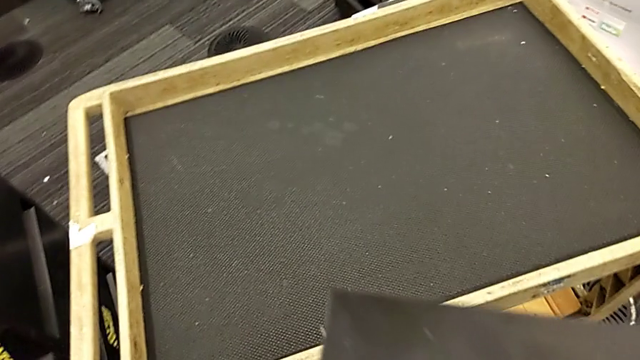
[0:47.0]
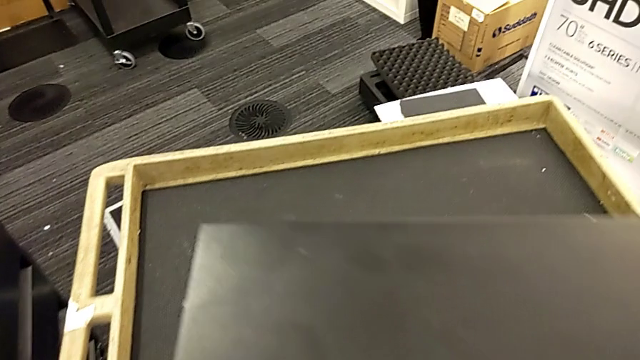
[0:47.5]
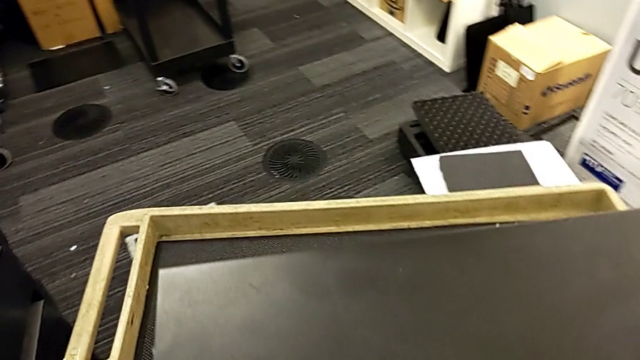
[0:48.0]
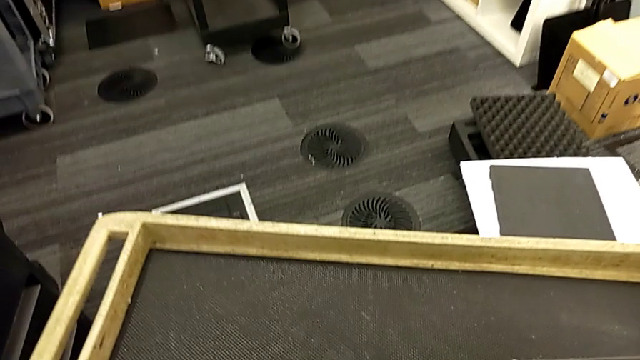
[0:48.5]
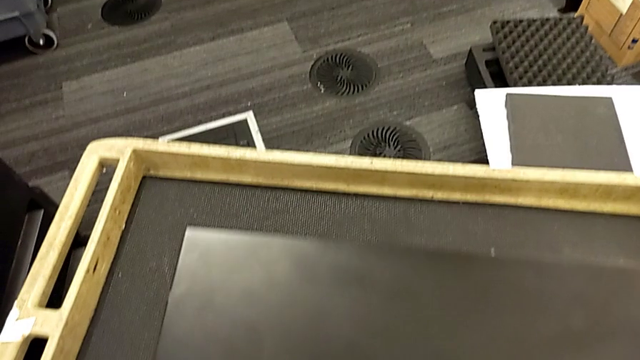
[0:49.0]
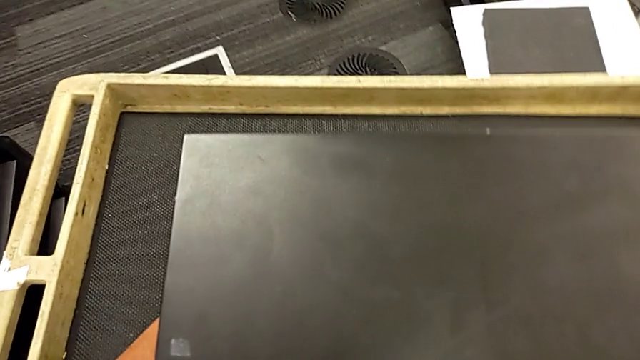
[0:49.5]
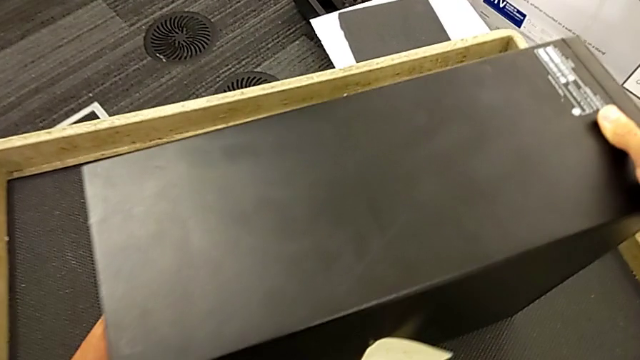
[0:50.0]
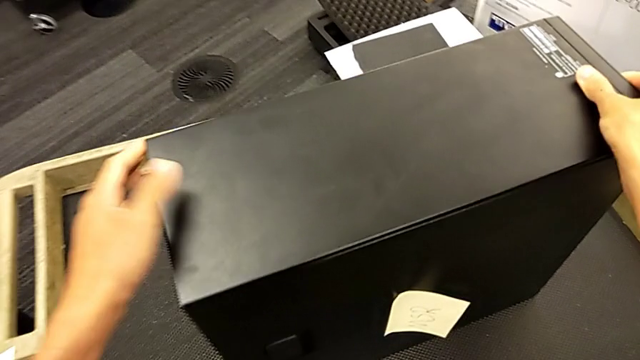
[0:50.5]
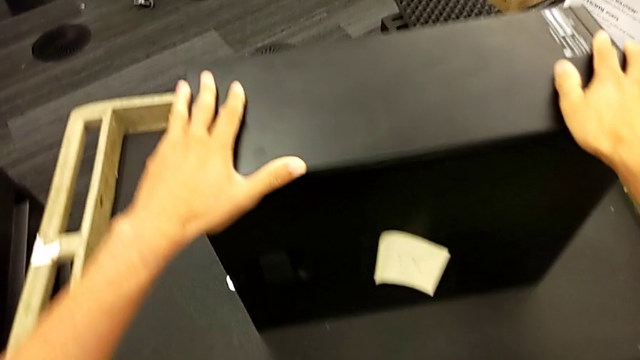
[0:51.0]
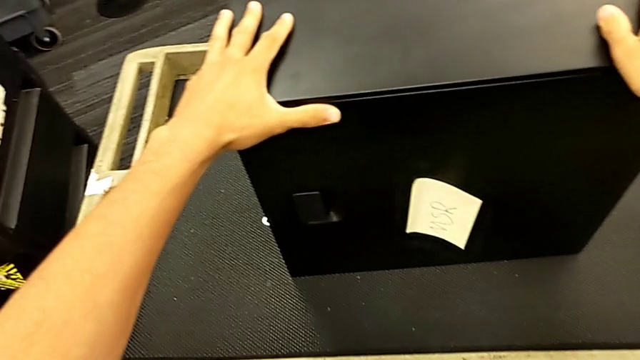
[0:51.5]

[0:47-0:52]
The camera wearer is placing the computer tower on the table. They place the computer tower twice.

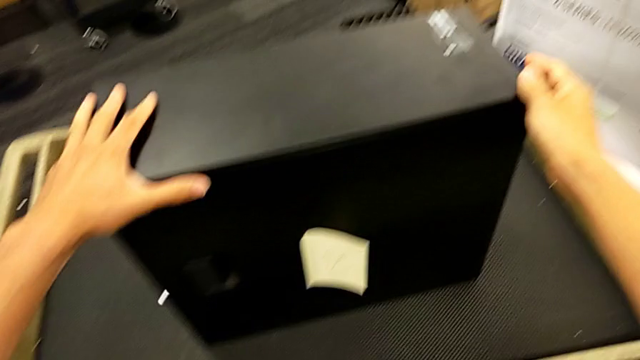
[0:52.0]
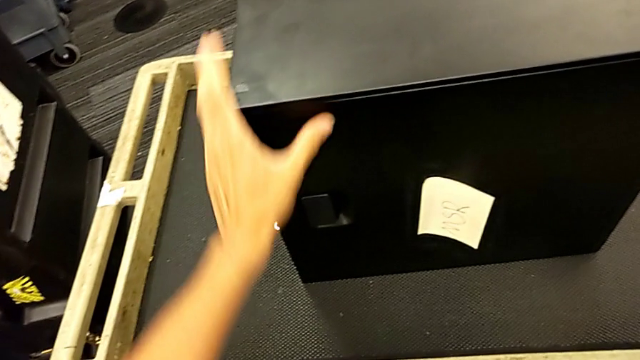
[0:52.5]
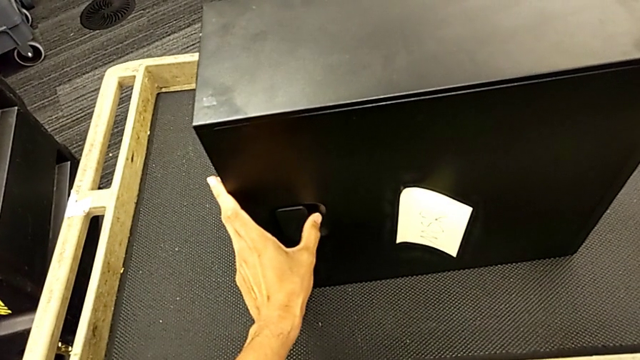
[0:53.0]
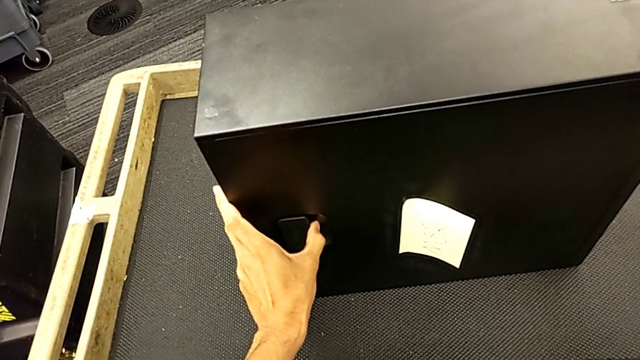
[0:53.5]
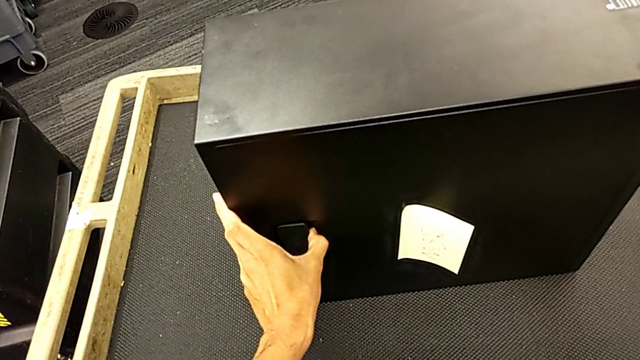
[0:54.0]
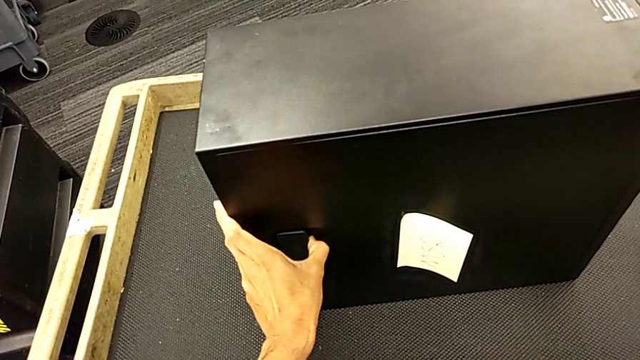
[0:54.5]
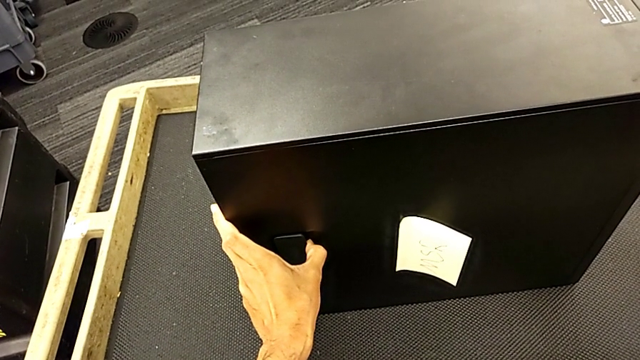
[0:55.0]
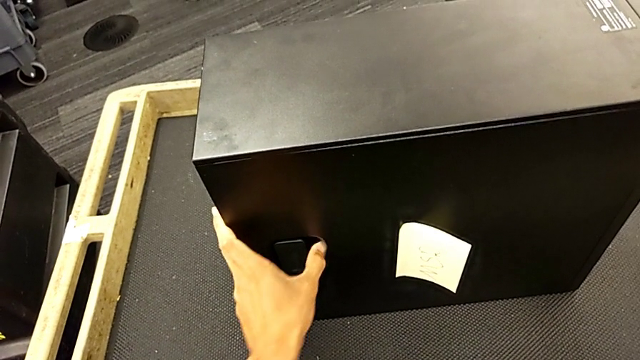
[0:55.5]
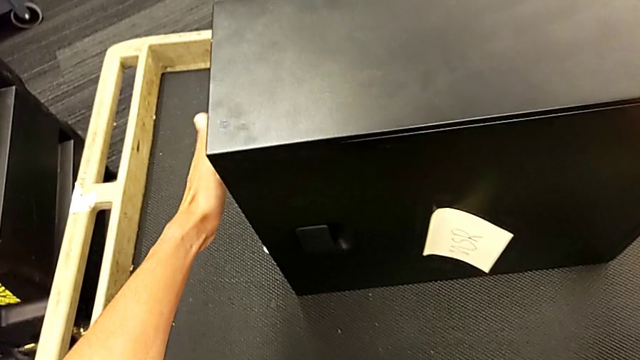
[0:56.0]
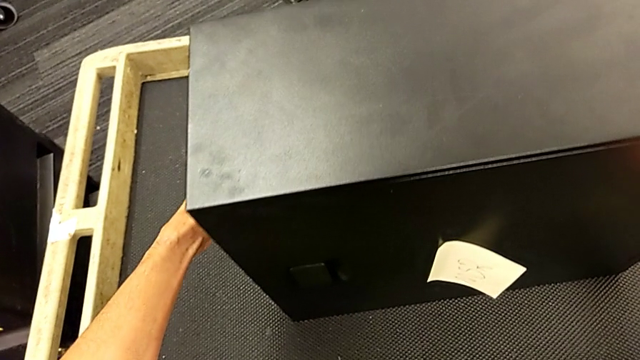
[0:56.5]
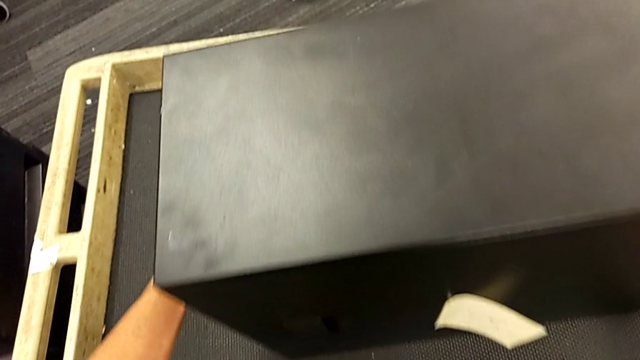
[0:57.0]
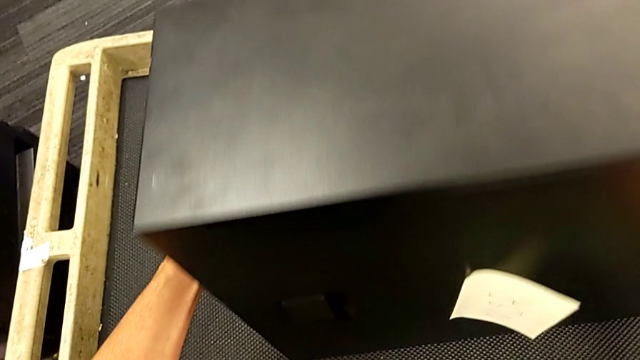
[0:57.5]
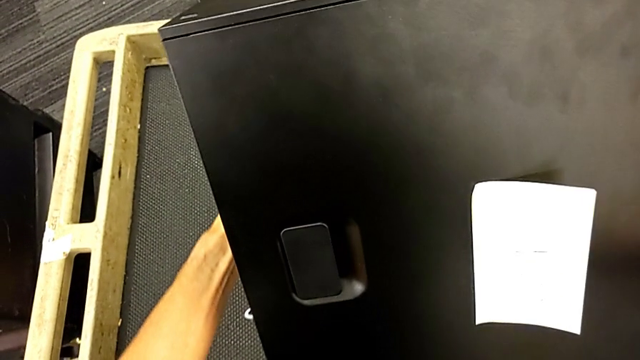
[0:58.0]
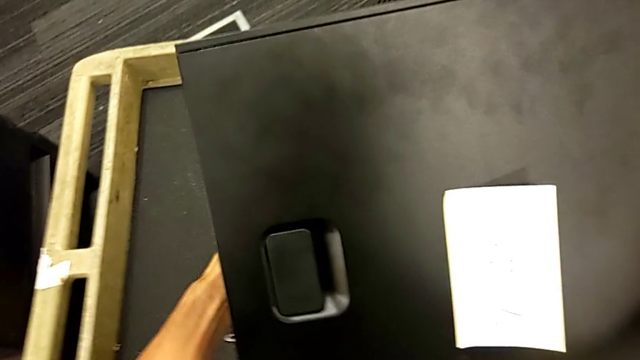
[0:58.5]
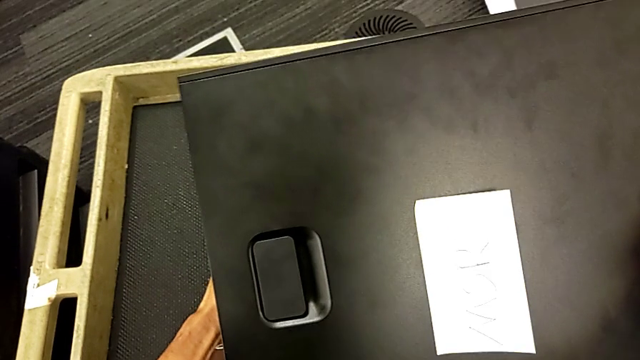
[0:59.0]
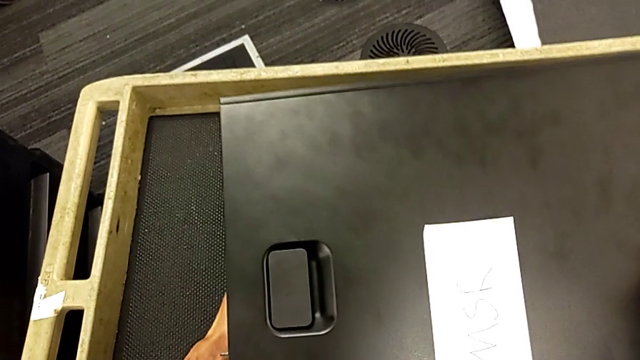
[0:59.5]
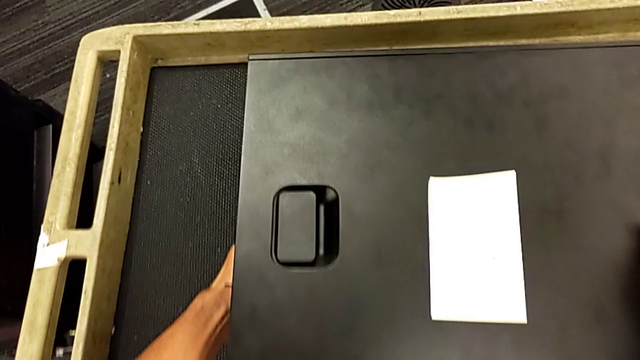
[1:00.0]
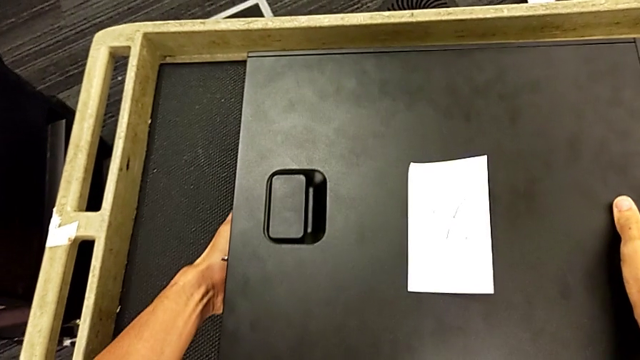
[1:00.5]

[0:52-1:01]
The camera wearer rotates the computer tower and lays it flat. They grab the cover, grab the computer tower and flip it.

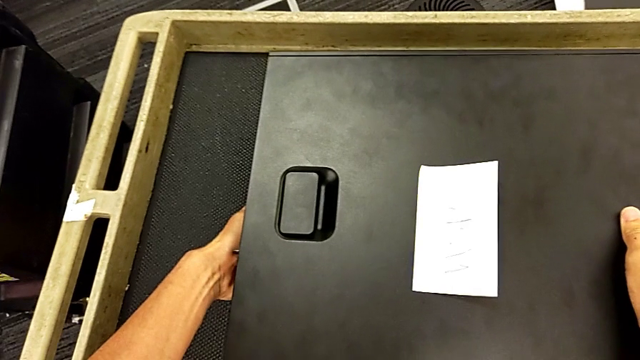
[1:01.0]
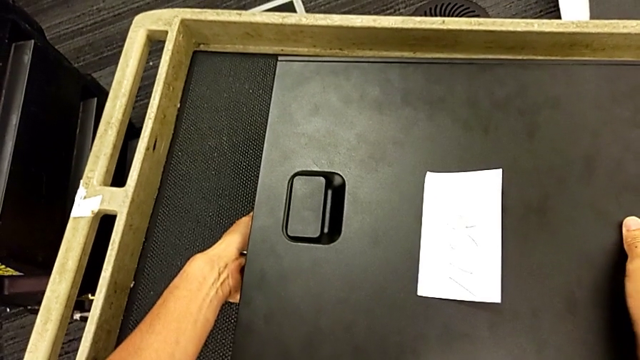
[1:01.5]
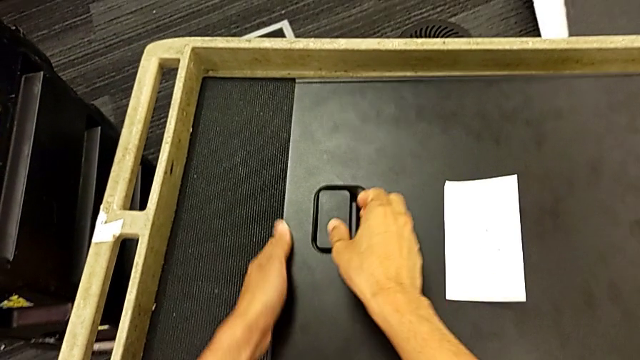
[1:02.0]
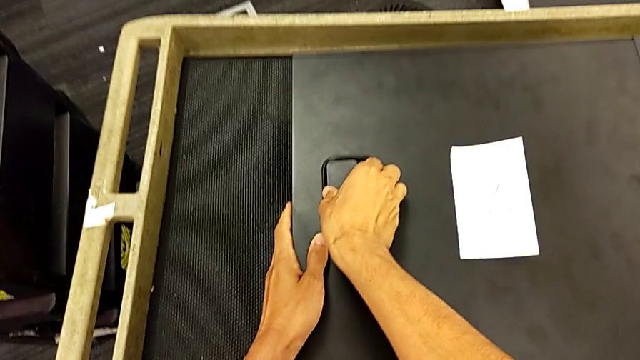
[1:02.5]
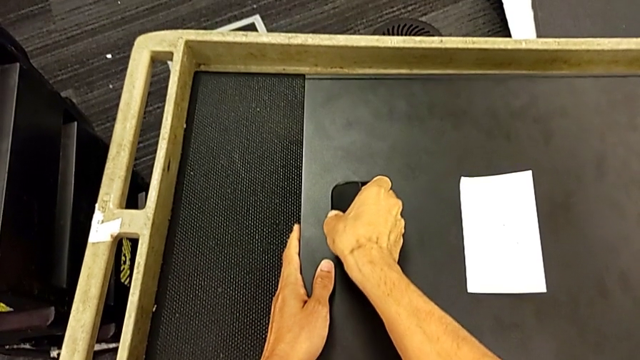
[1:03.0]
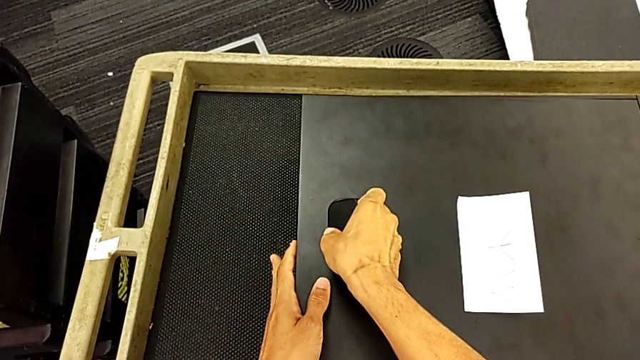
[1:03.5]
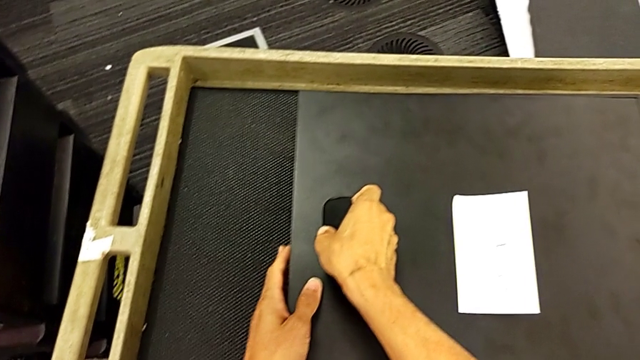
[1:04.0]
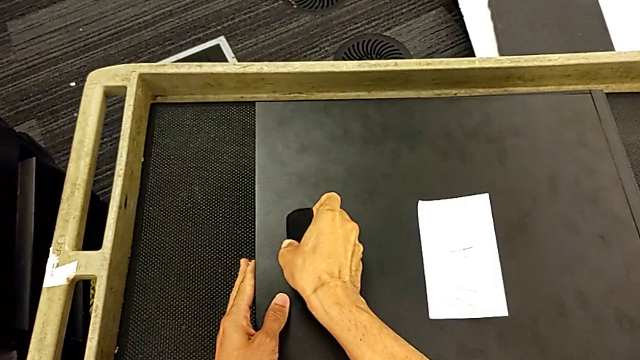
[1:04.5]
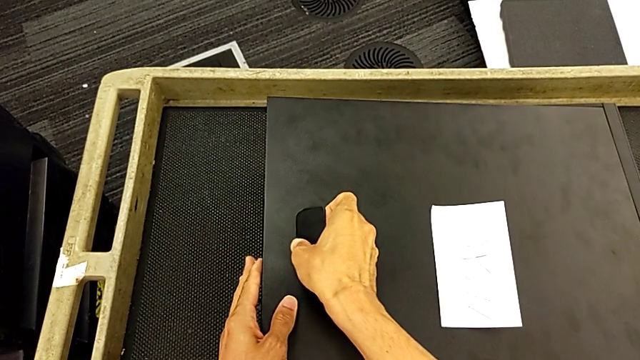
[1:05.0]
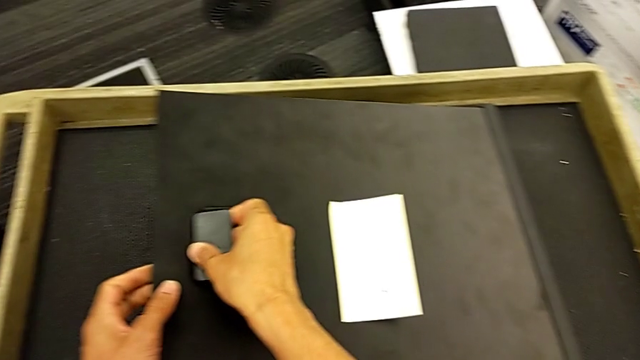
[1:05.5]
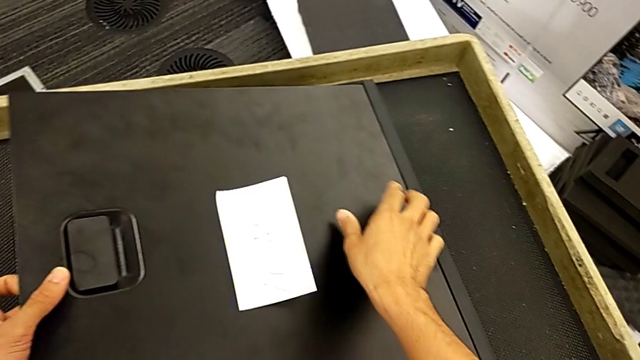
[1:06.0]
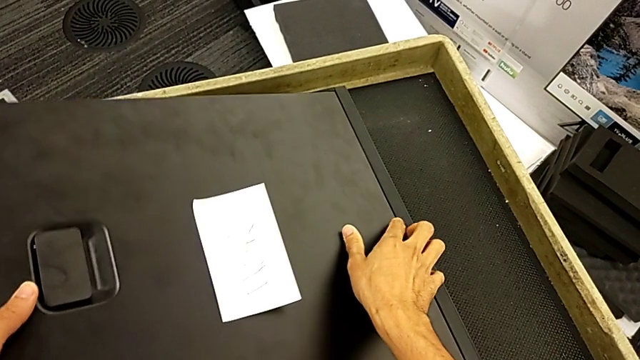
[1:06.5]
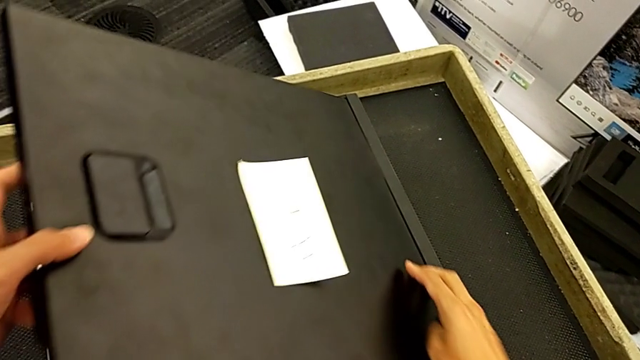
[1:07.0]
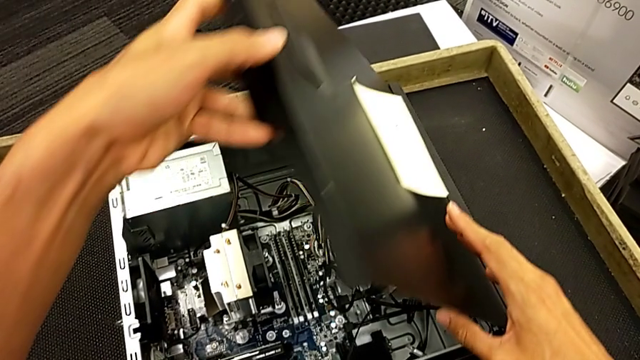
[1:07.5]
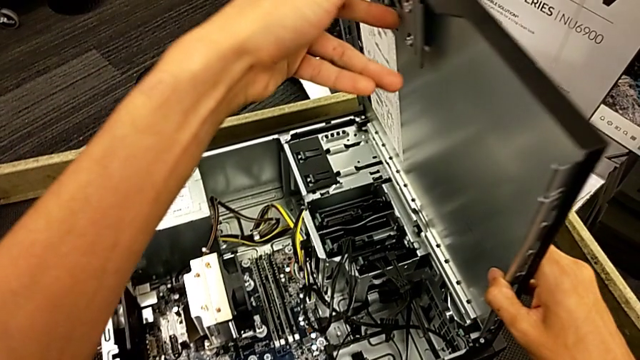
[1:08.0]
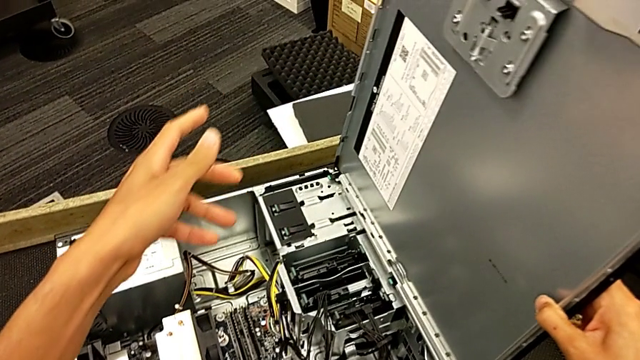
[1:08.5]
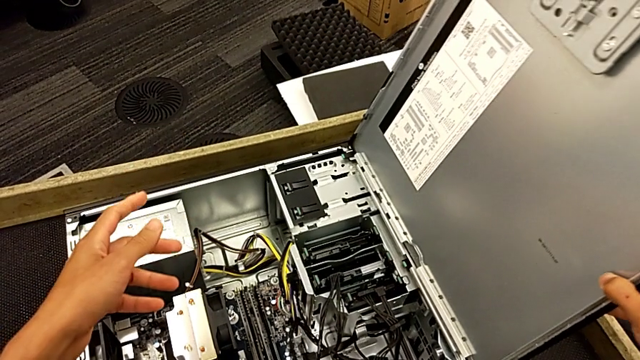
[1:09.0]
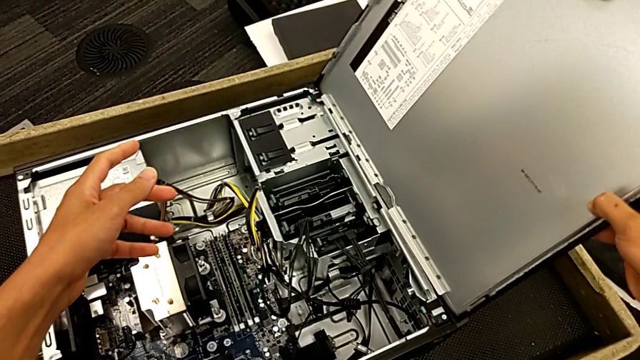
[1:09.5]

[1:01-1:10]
The camera wearer is opening the computer tower. They pull the handle and open the computer tower.
